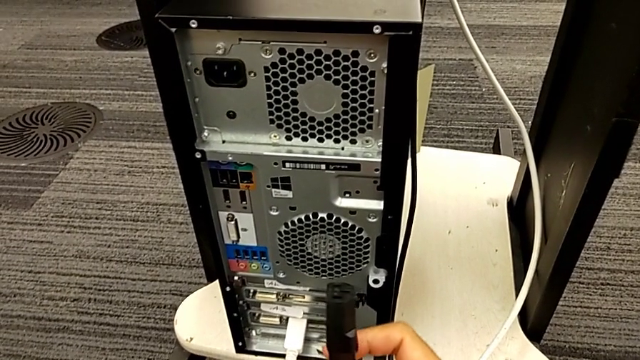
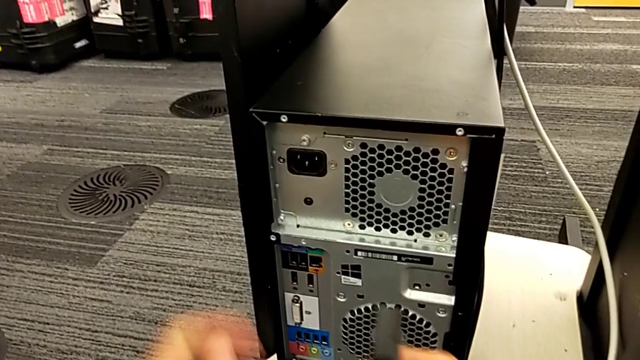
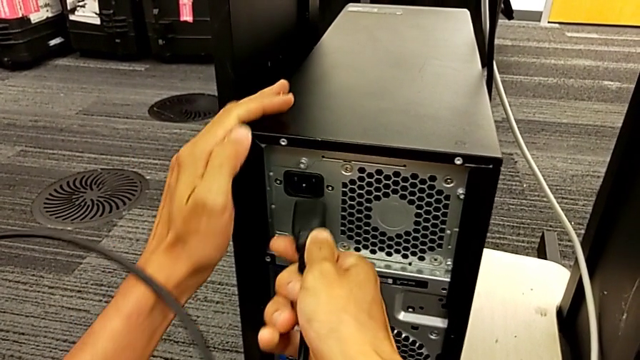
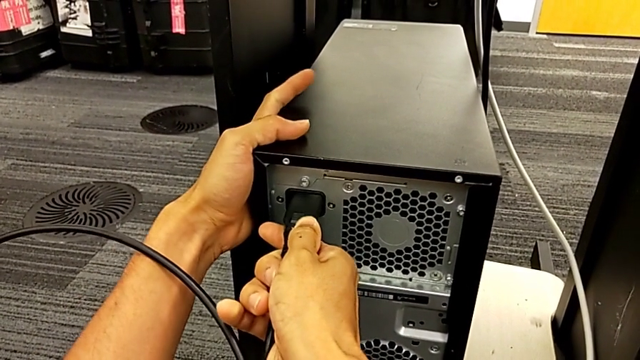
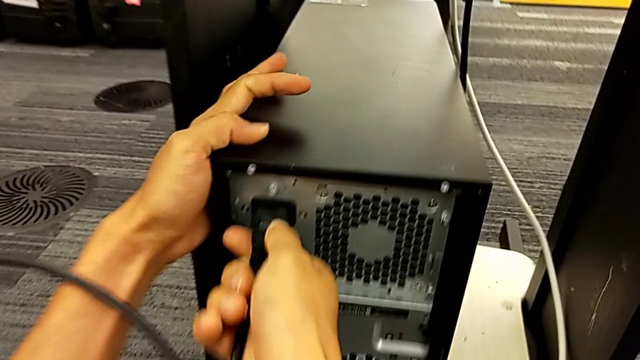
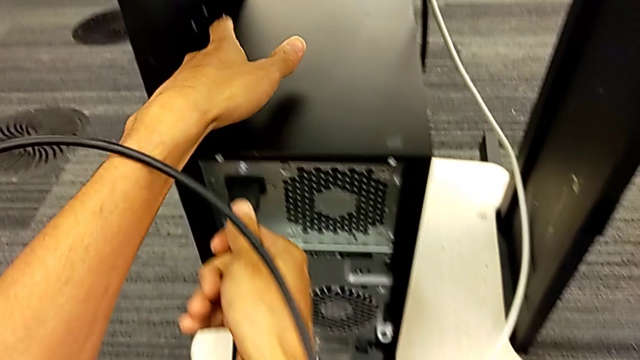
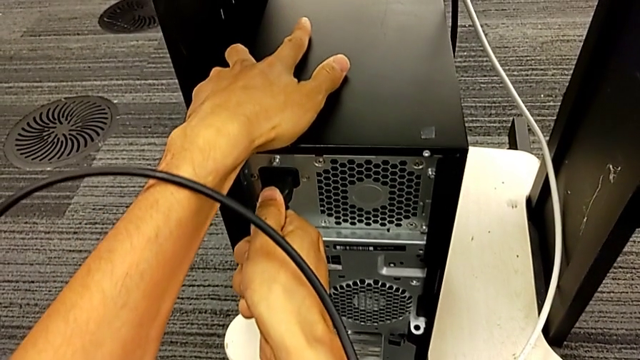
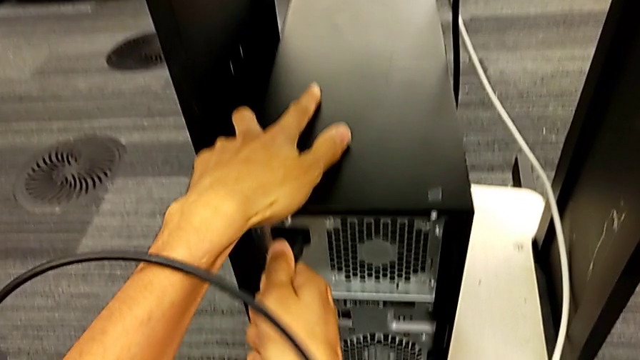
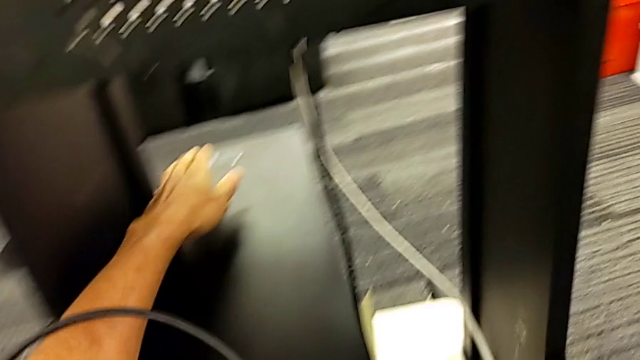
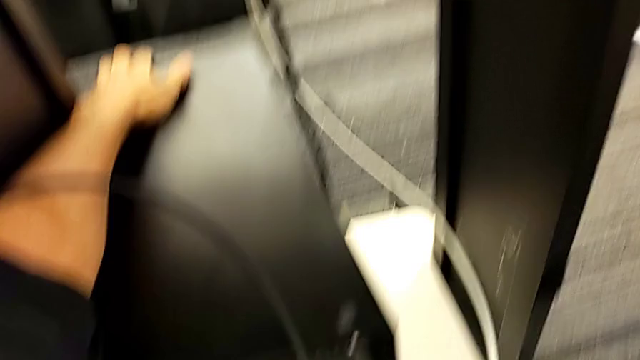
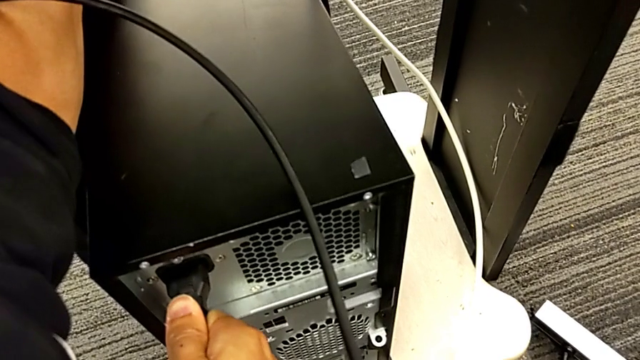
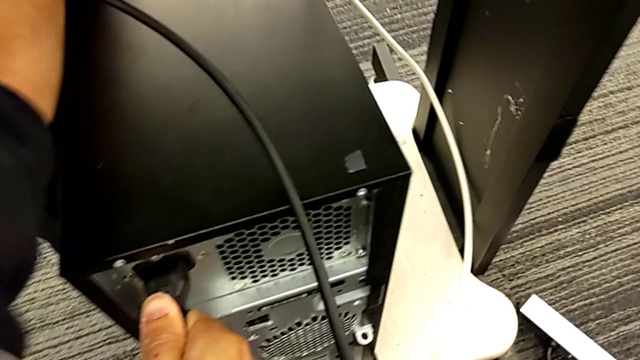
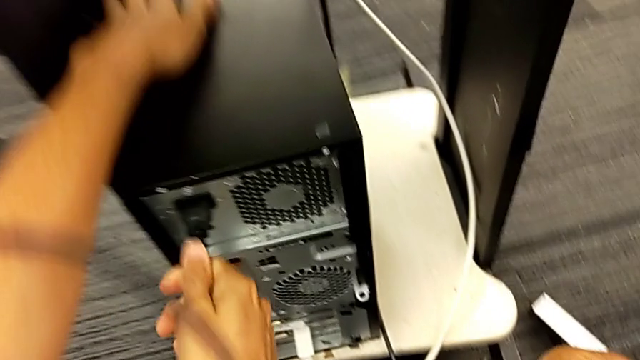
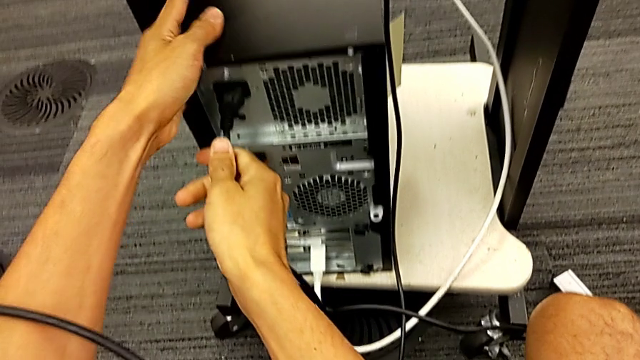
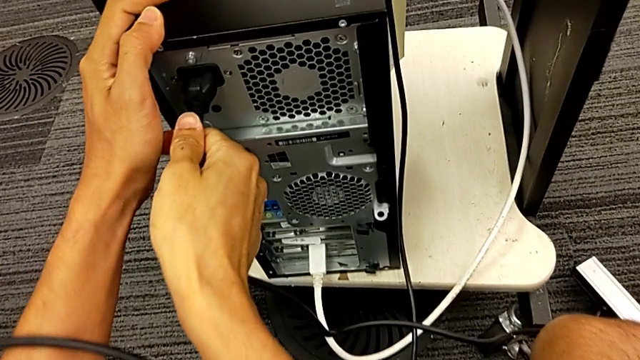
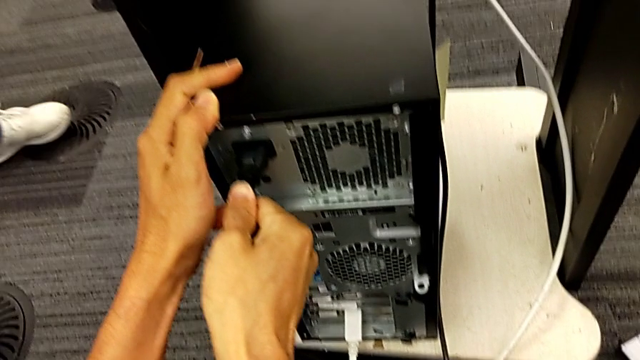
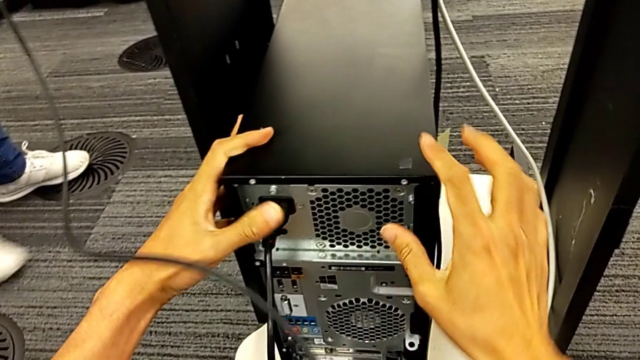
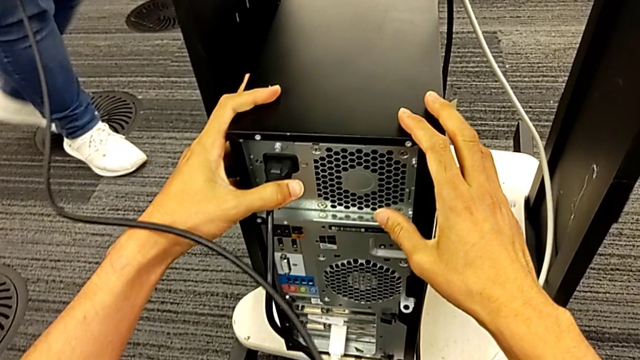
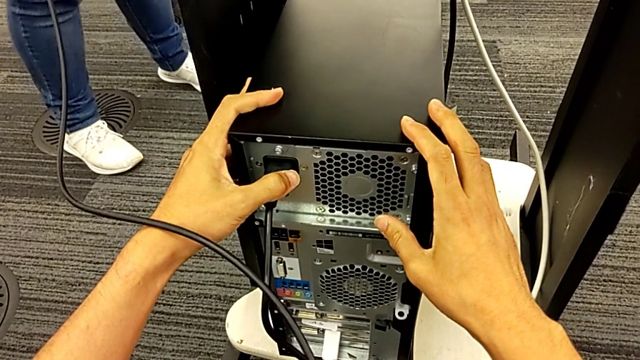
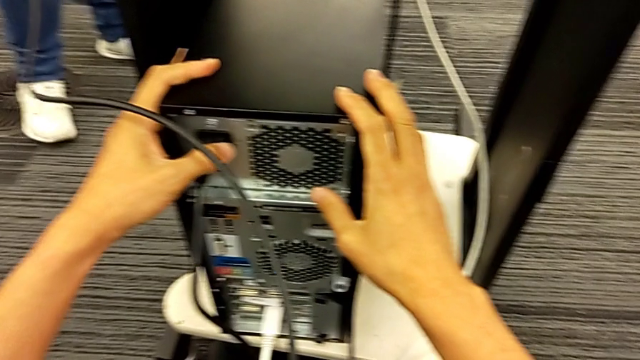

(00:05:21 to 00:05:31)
The camera wearer is plugging in the cable power supply. They assemble the cable power supply.
